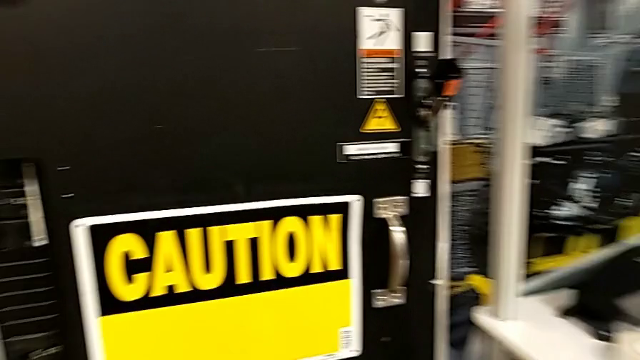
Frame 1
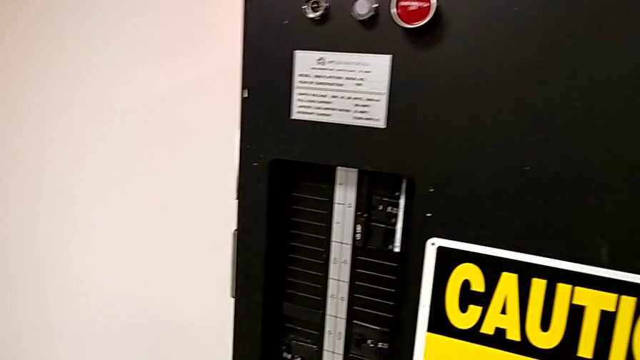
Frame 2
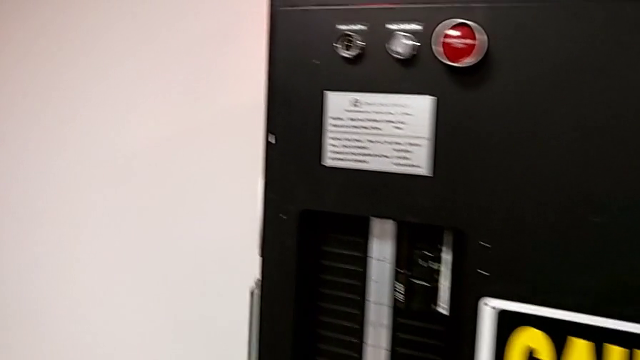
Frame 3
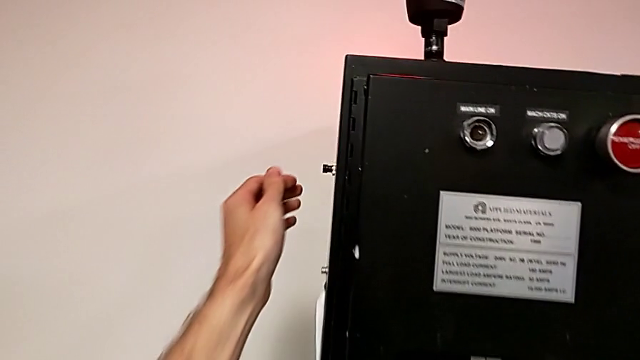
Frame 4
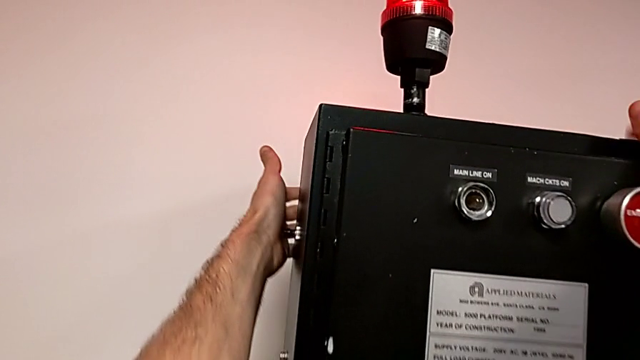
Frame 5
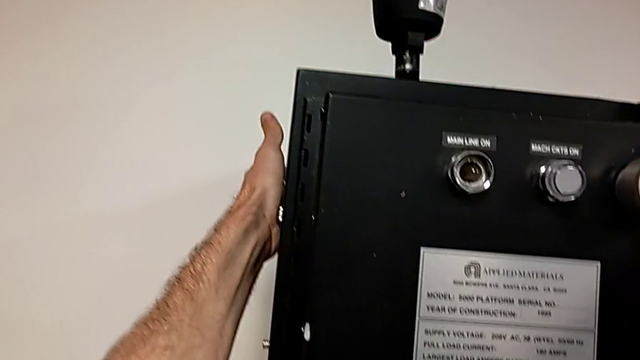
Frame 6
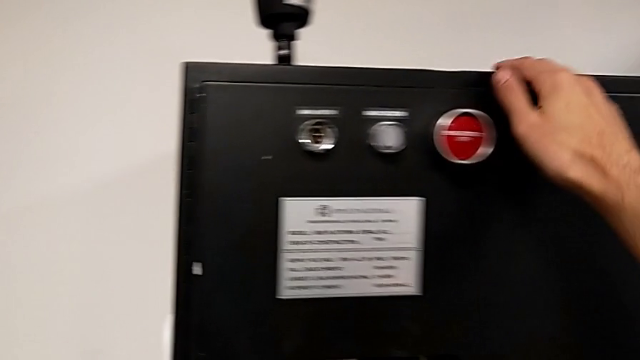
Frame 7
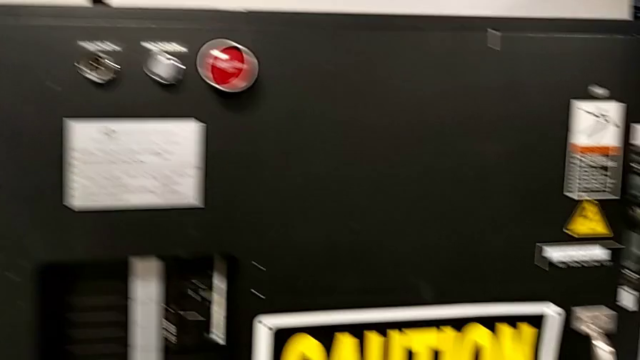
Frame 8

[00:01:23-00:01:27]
The camera wearer is resetting the circuit breaker box. They press the reset button.

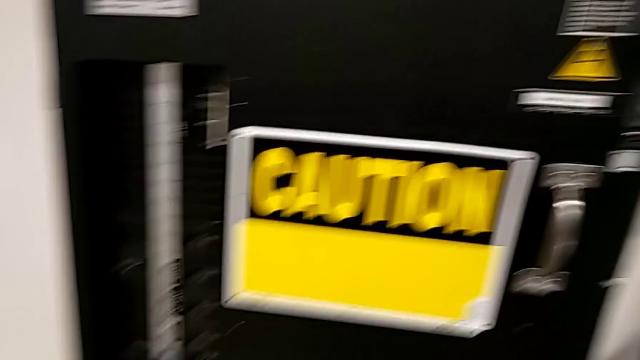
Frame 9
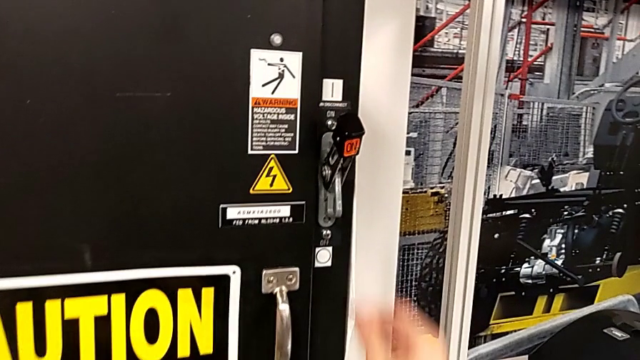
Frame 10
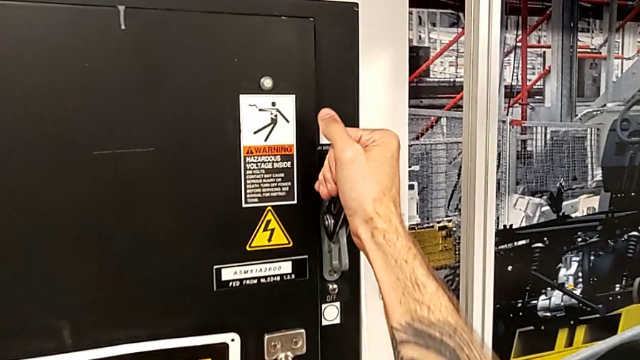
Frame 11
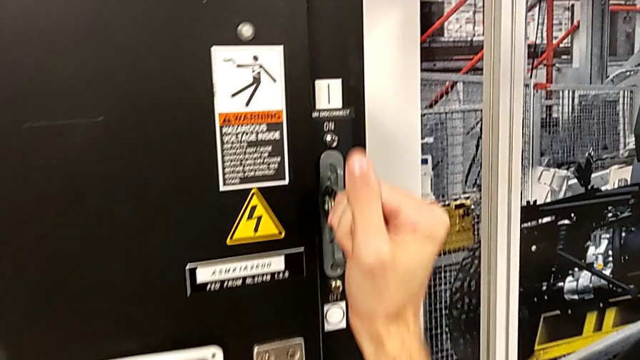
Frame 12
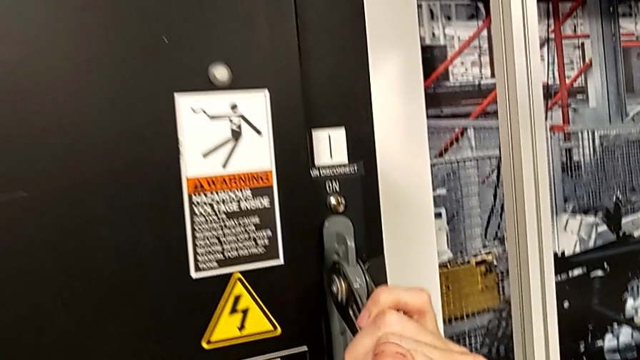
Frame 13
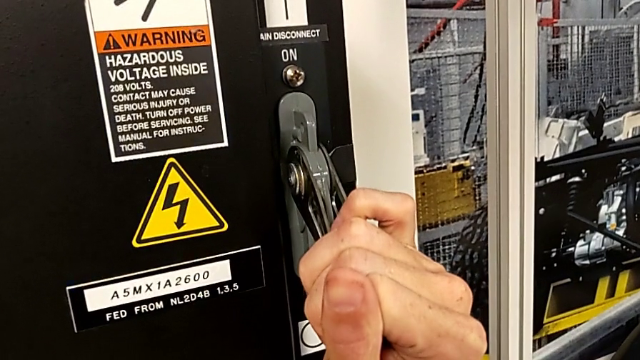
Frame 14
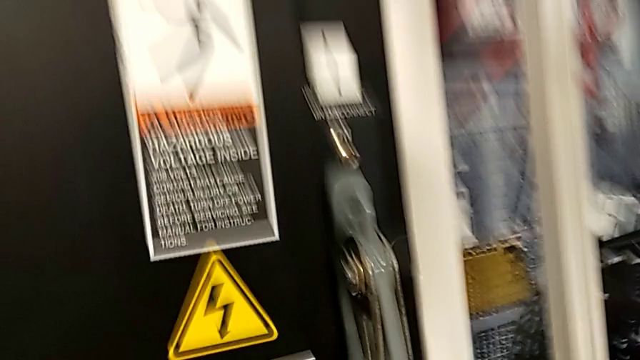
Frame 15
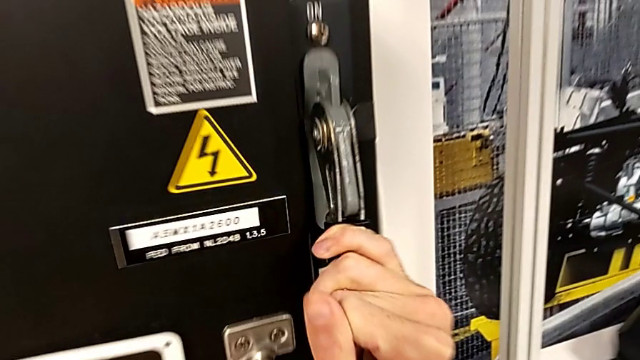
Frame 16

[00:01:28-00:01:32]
The camera wearer turns off the circuit breaker box. They grab the lever and pull it.

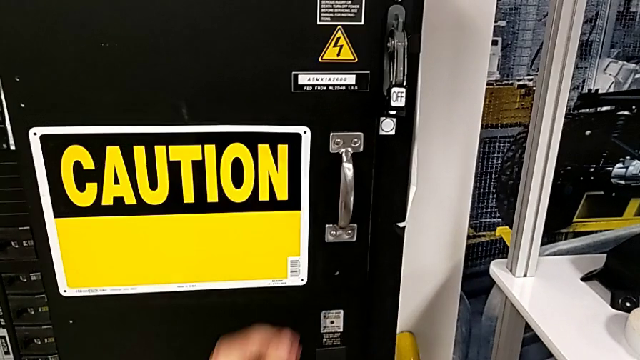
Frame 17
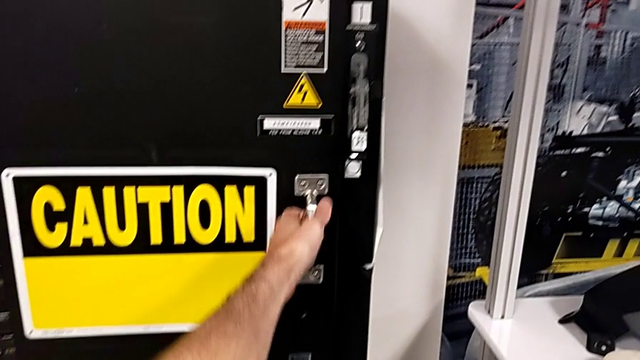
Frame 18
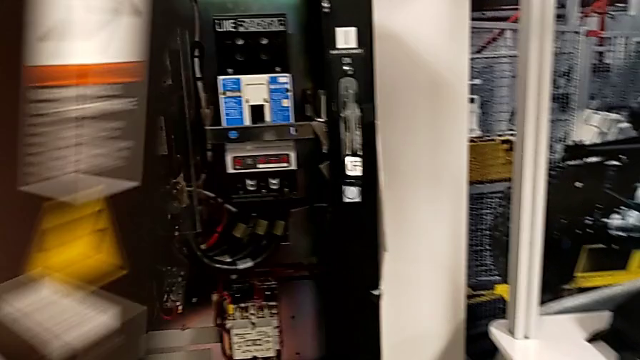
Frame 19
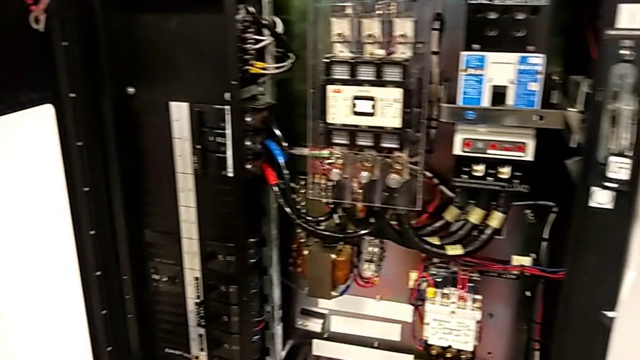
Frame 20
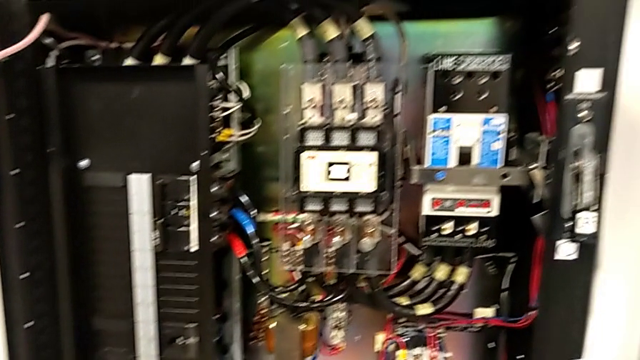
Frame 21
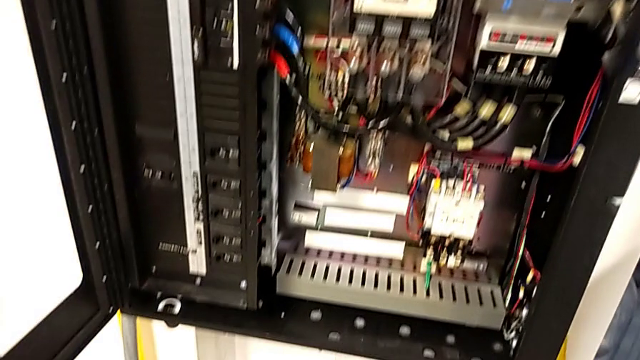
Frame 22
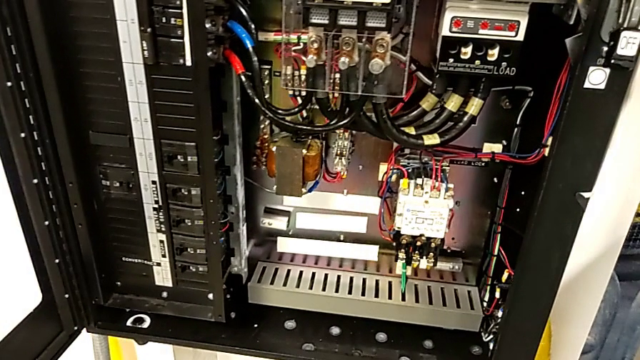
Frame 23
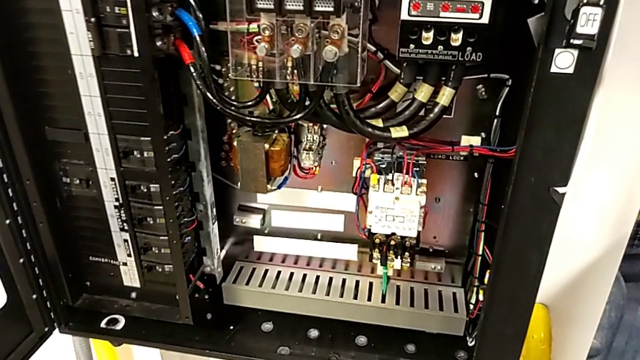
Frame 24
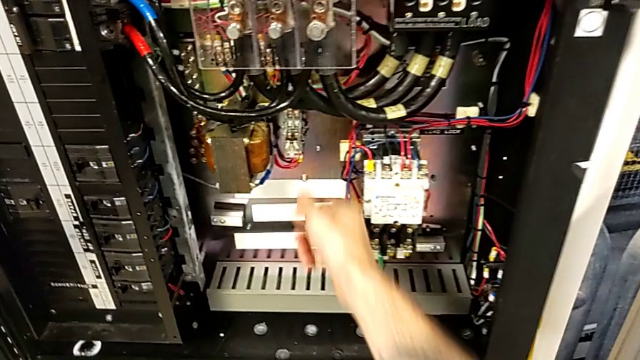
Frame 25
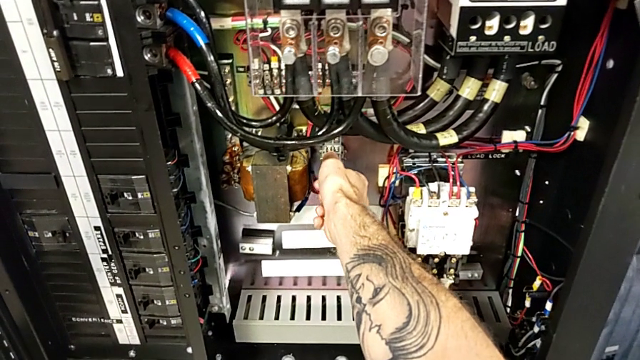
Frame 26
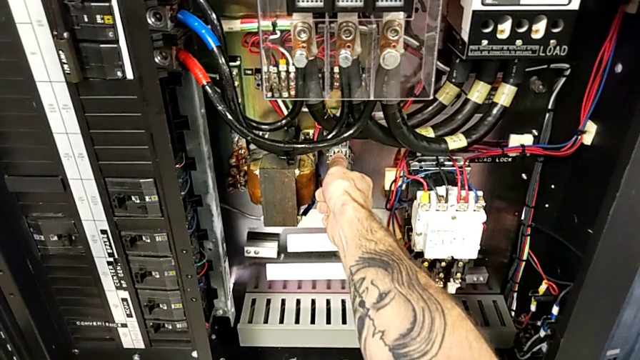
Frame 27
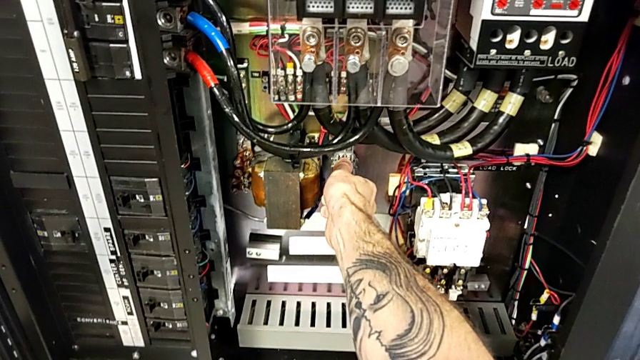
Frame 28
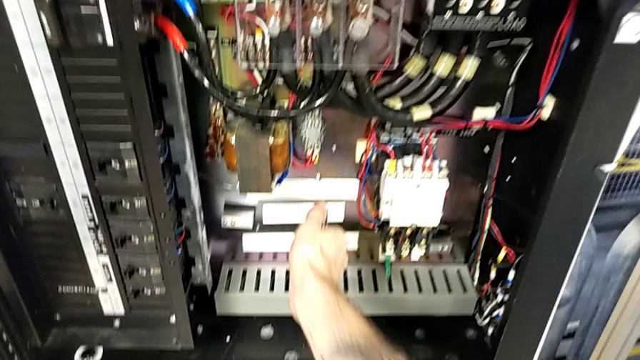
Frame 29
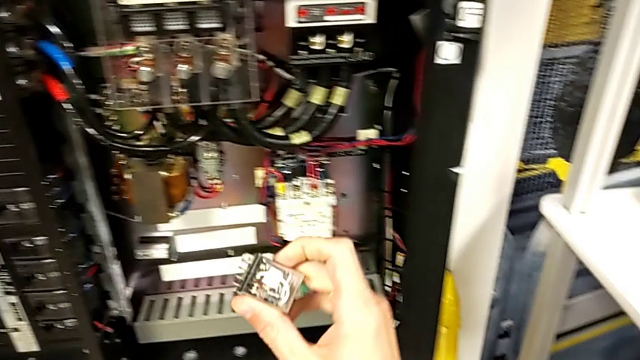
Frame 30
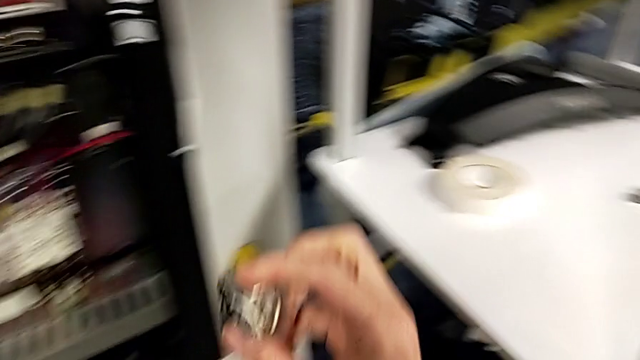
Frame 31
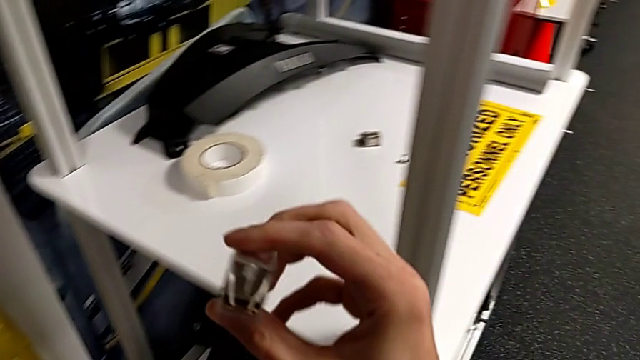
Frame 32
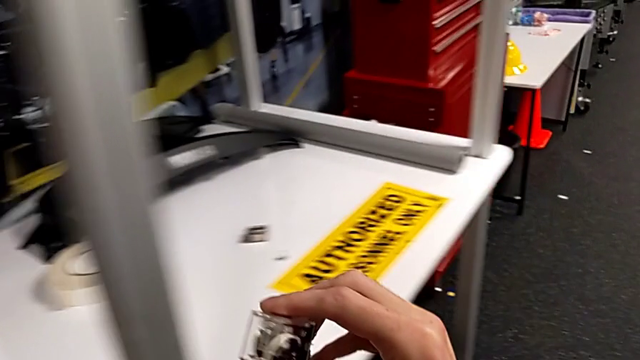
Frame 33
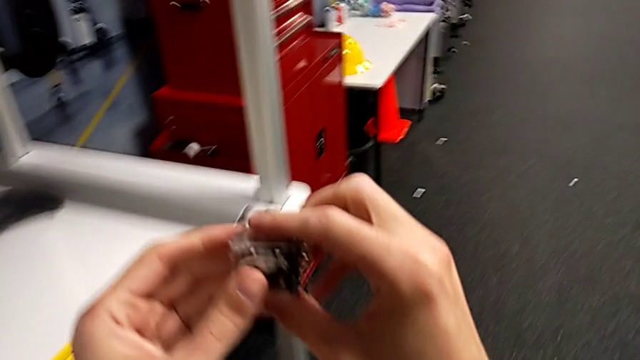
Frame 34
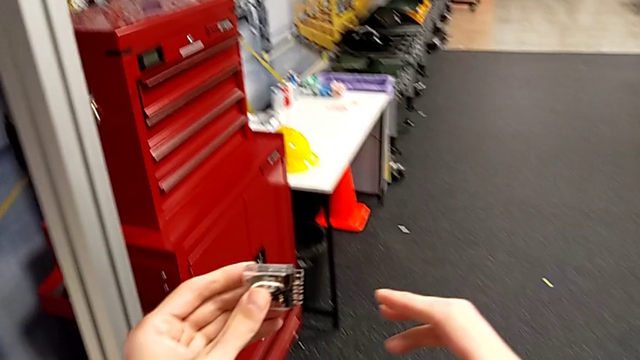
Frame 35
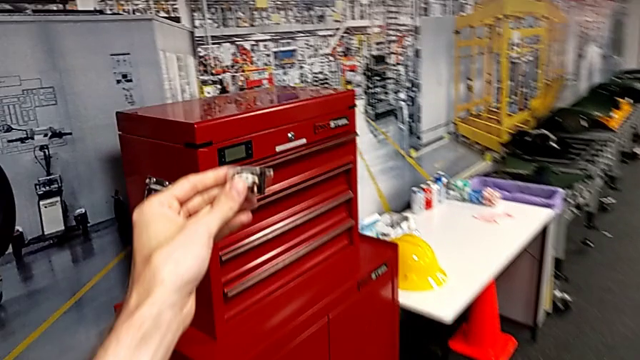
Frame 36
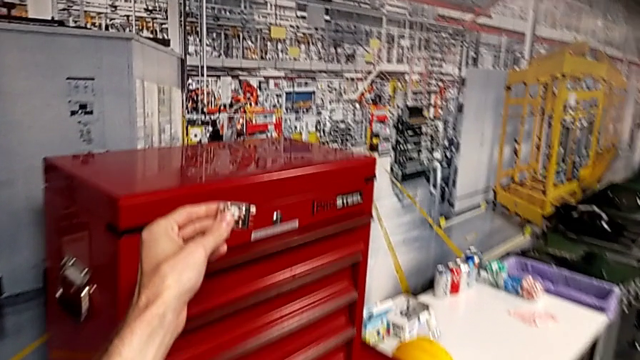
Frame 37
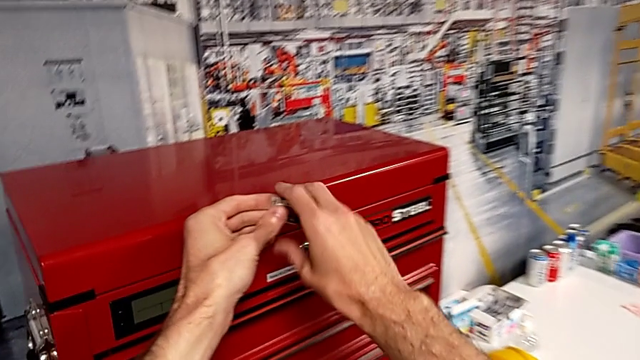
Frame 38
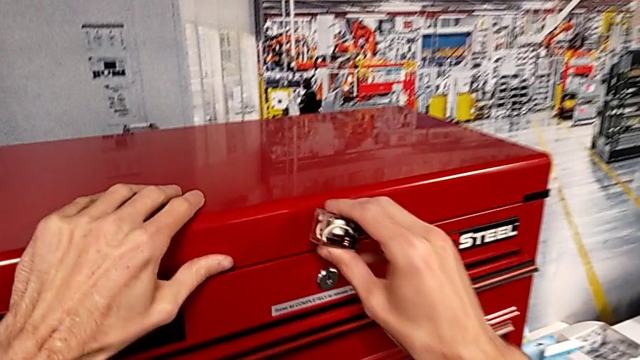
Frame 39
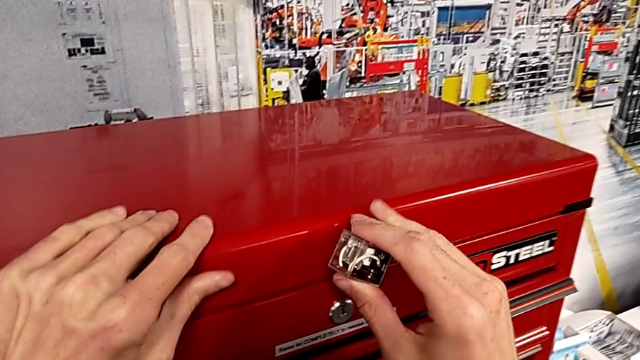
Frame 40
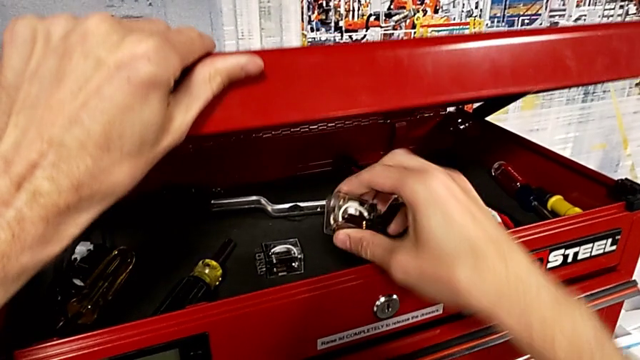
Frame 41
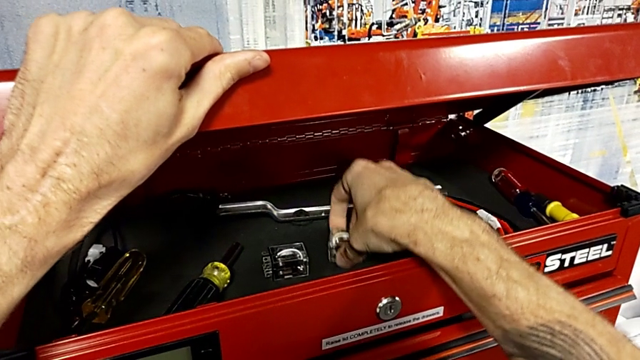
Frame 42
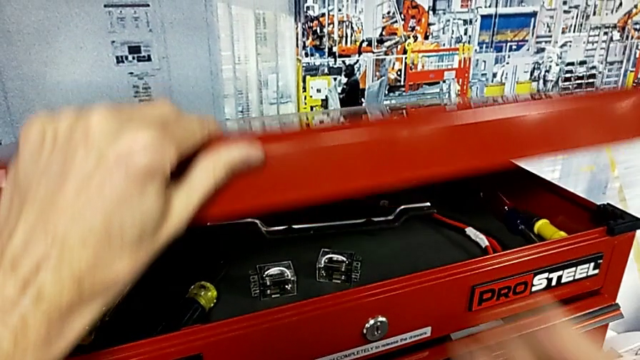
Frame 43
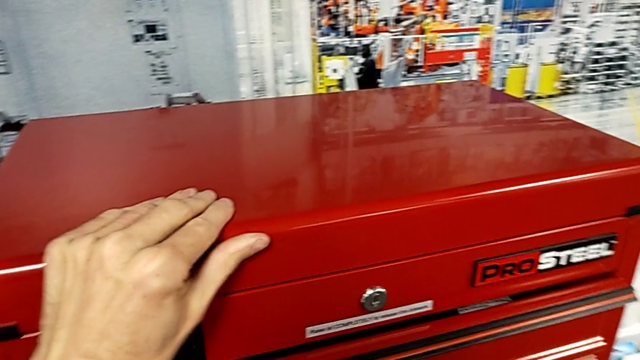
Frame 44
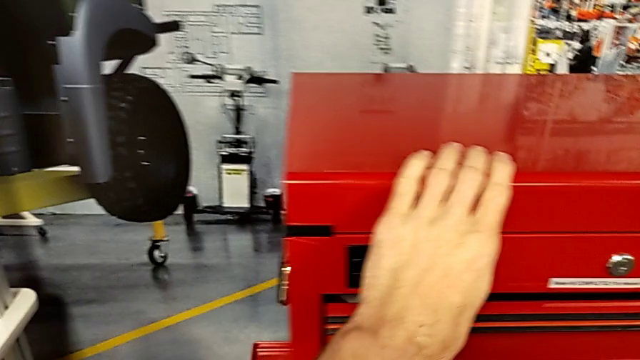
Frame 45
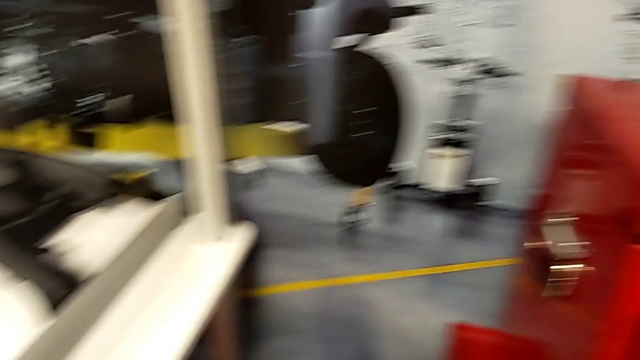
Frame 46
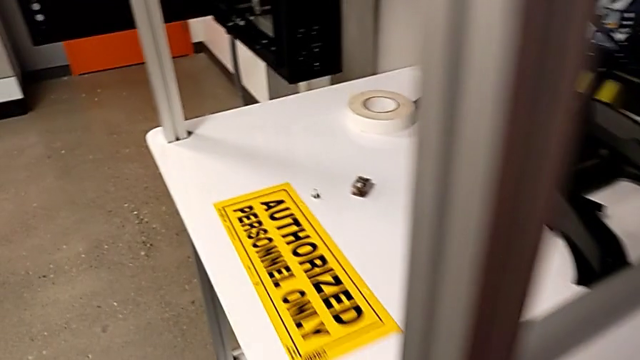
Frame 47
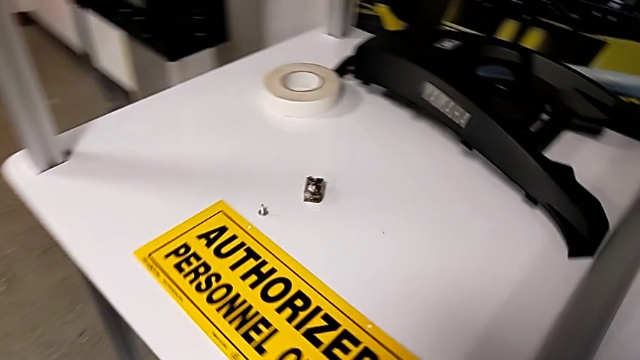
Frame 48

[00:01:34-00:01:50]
The camera wearer is exchanging the fuse for the circuit breaker. They open the front panel door, grab the circuit breaker, withdraw it, hold it, grab the toolbox, open it with the left hand, place the circuit breaker with the right hand and close the toolbox with the left hand.
